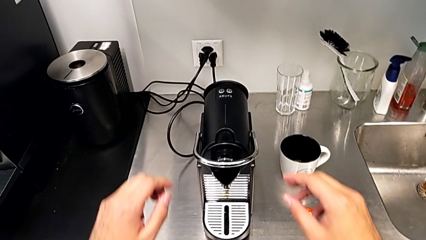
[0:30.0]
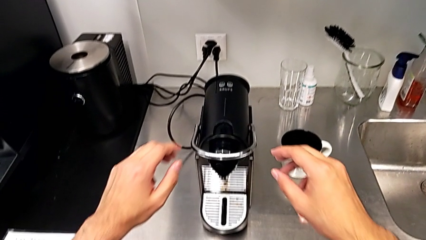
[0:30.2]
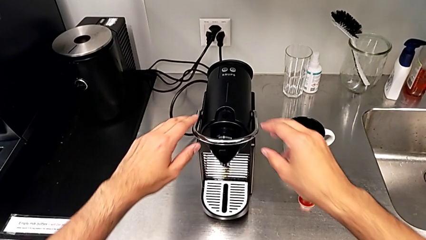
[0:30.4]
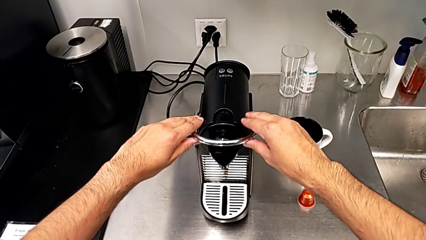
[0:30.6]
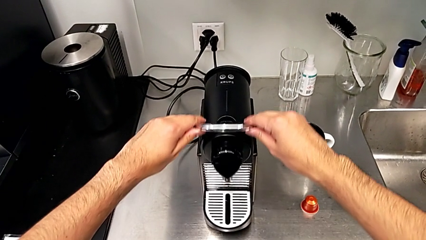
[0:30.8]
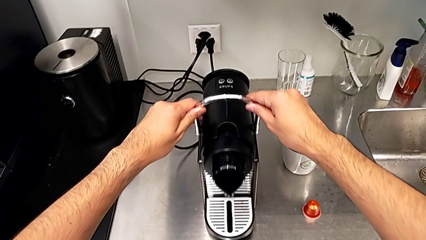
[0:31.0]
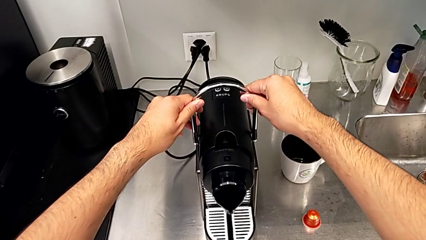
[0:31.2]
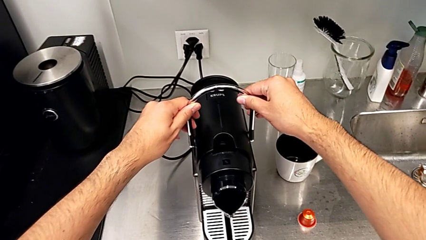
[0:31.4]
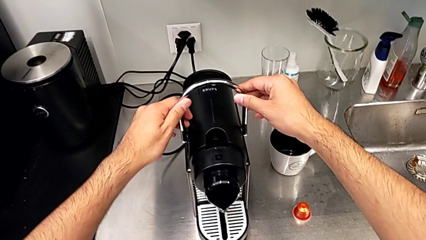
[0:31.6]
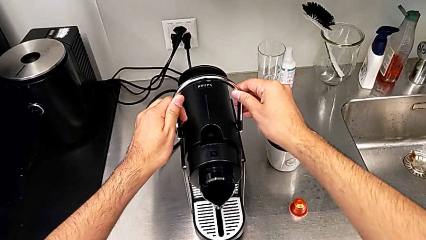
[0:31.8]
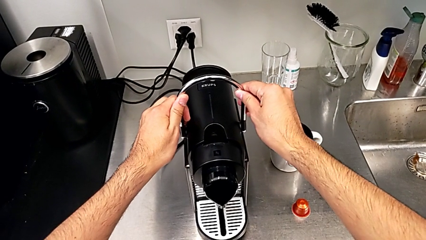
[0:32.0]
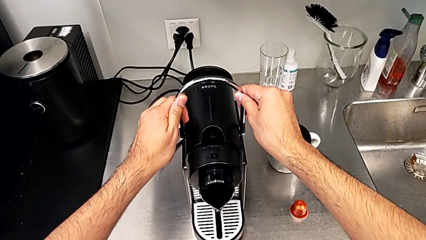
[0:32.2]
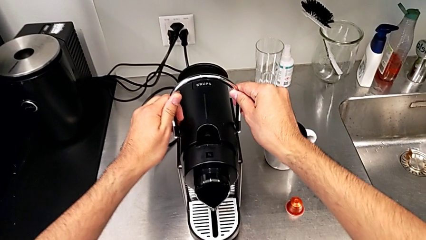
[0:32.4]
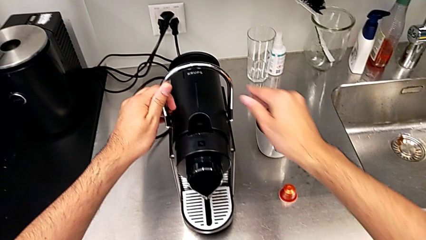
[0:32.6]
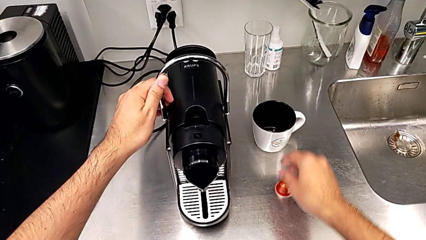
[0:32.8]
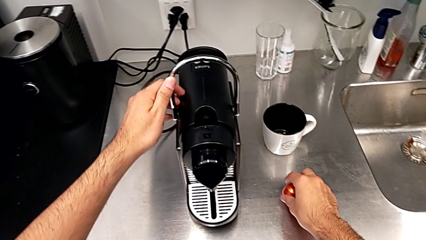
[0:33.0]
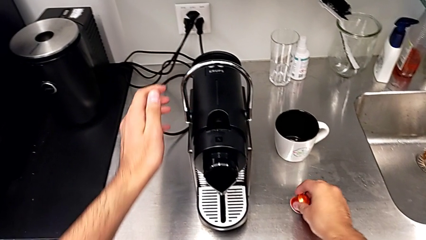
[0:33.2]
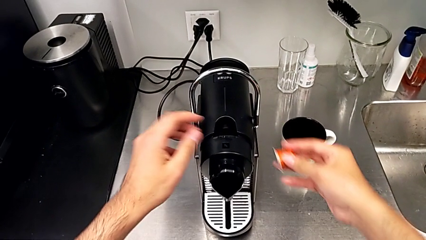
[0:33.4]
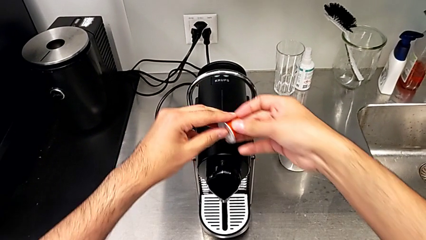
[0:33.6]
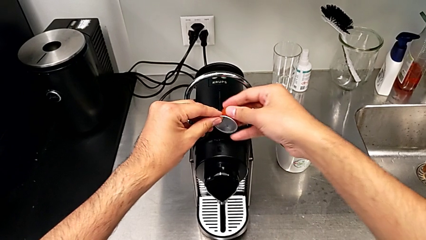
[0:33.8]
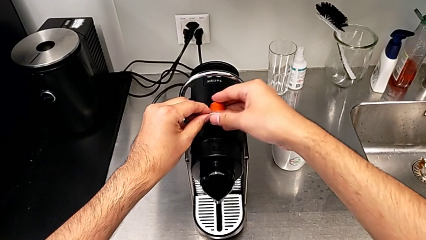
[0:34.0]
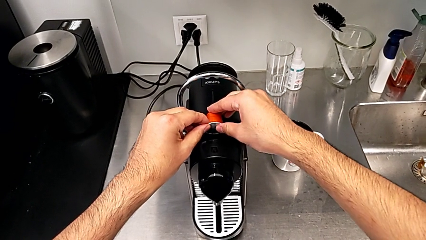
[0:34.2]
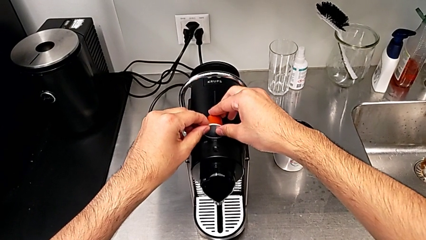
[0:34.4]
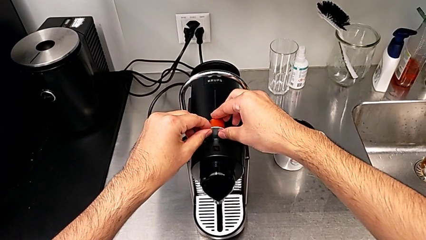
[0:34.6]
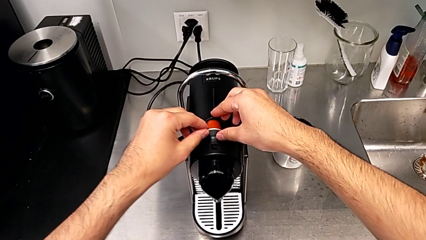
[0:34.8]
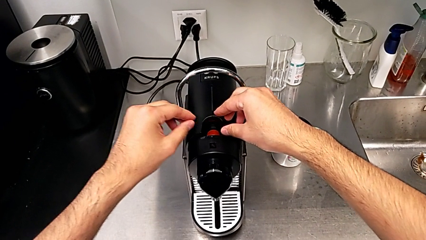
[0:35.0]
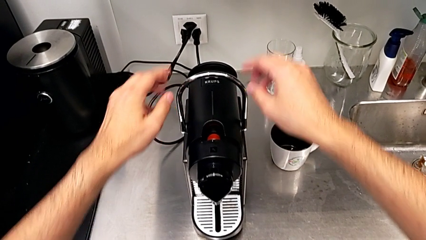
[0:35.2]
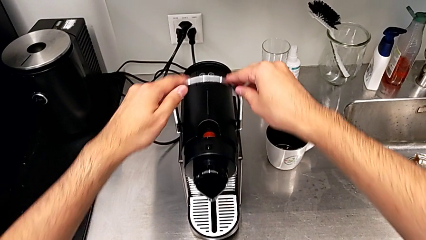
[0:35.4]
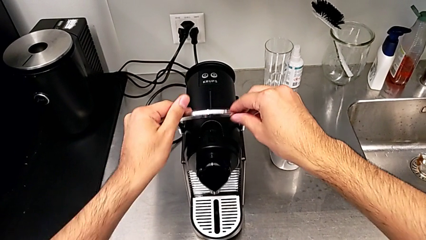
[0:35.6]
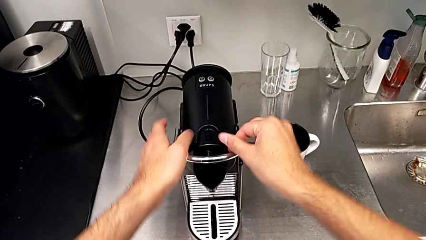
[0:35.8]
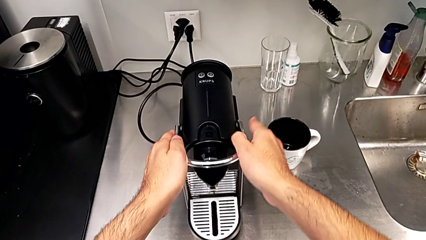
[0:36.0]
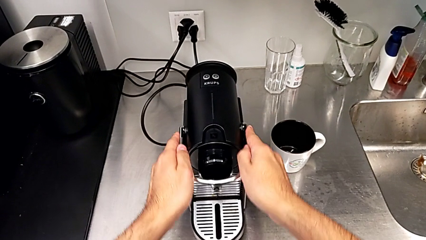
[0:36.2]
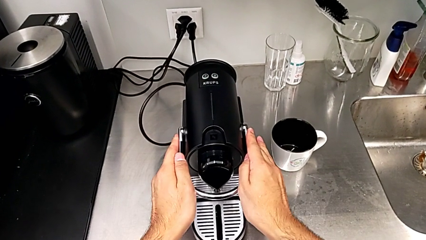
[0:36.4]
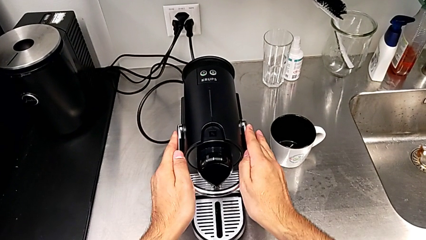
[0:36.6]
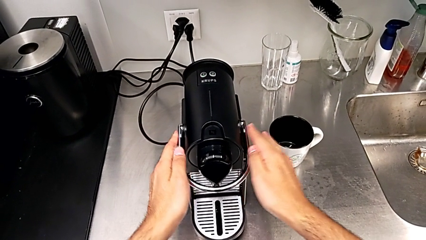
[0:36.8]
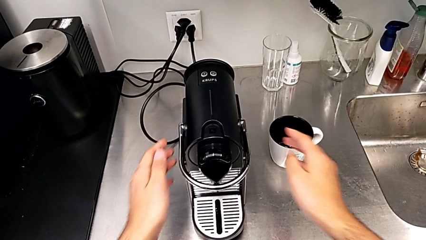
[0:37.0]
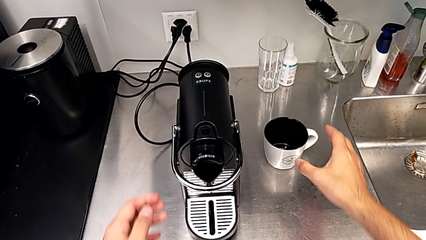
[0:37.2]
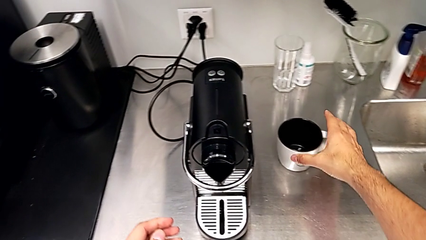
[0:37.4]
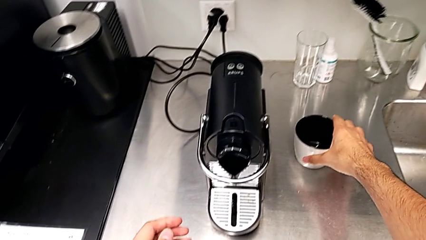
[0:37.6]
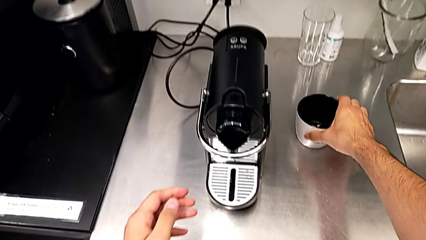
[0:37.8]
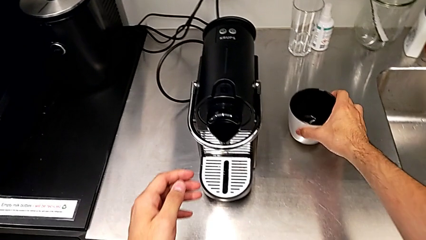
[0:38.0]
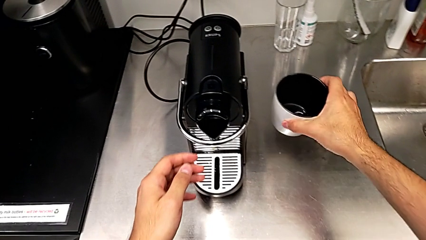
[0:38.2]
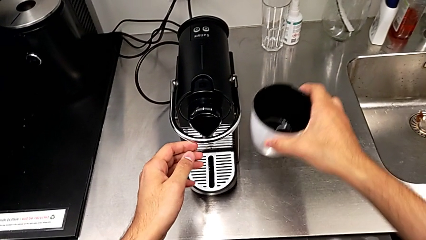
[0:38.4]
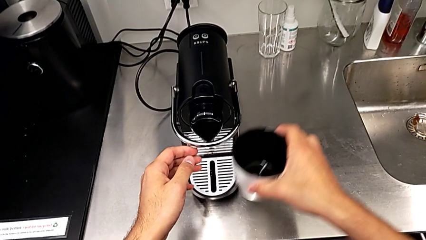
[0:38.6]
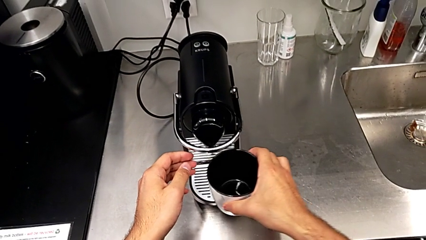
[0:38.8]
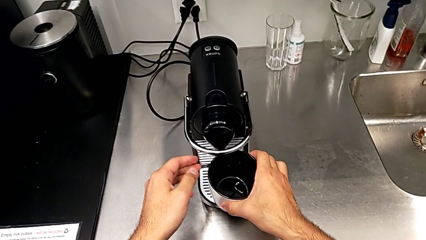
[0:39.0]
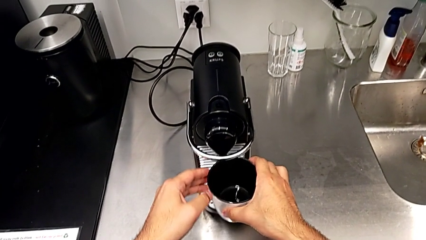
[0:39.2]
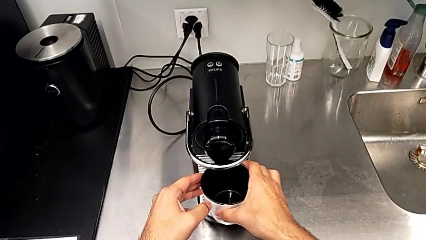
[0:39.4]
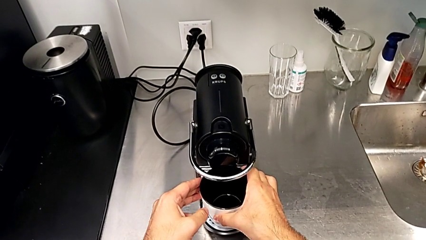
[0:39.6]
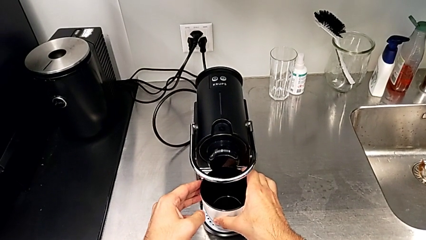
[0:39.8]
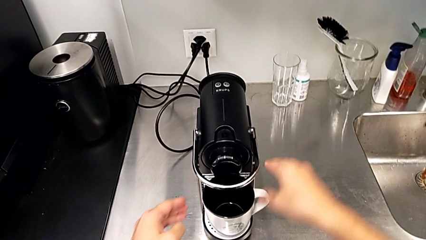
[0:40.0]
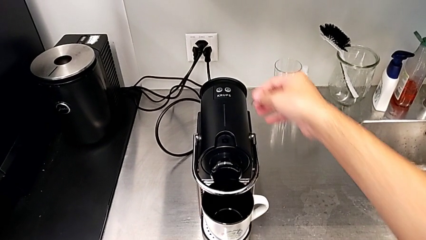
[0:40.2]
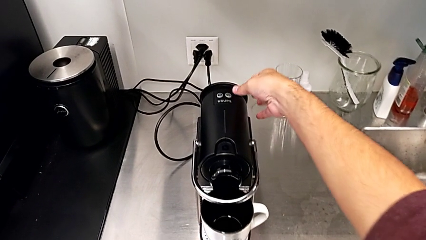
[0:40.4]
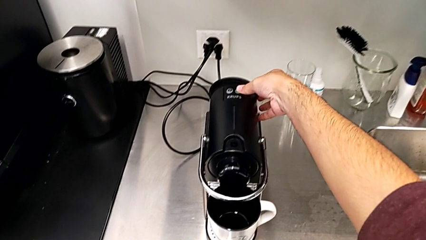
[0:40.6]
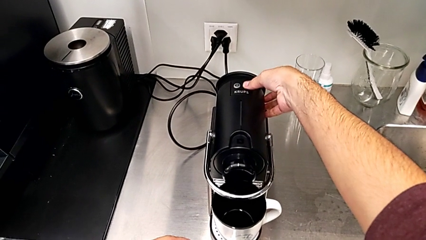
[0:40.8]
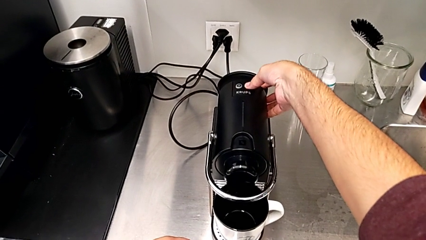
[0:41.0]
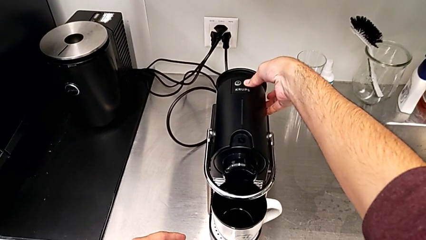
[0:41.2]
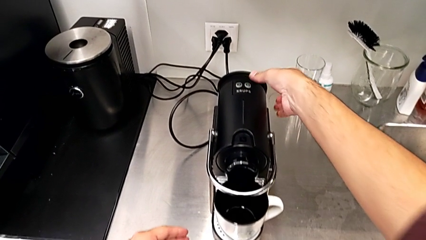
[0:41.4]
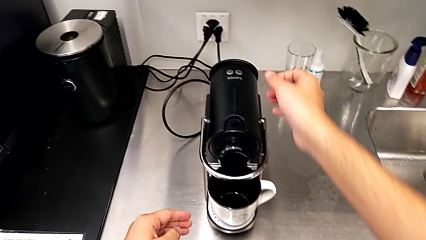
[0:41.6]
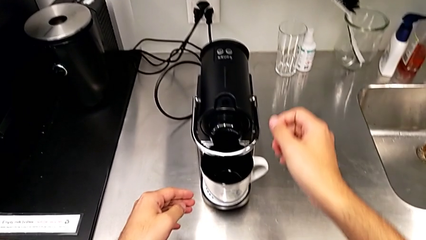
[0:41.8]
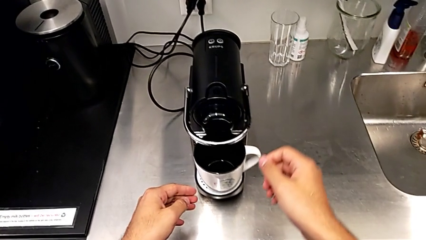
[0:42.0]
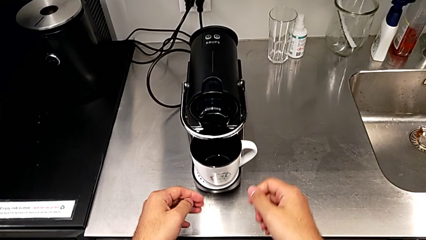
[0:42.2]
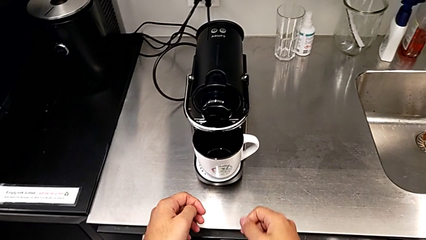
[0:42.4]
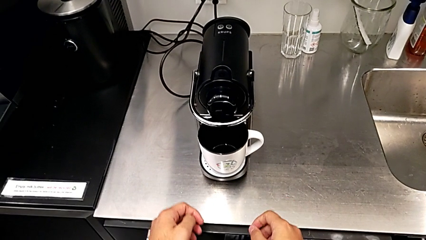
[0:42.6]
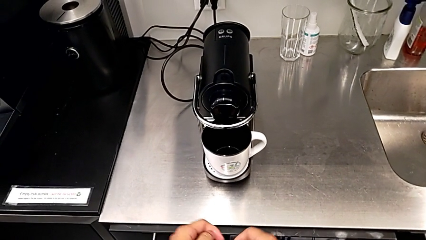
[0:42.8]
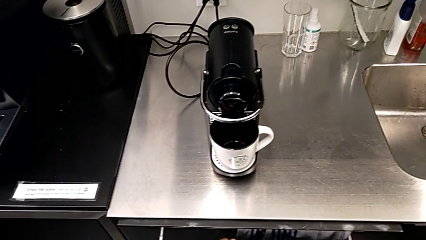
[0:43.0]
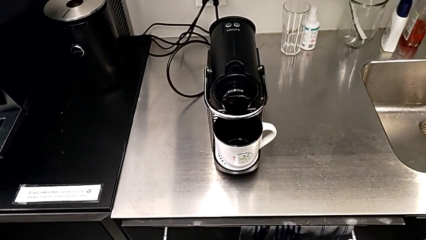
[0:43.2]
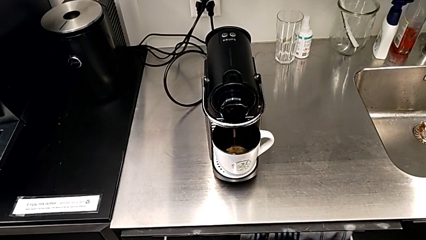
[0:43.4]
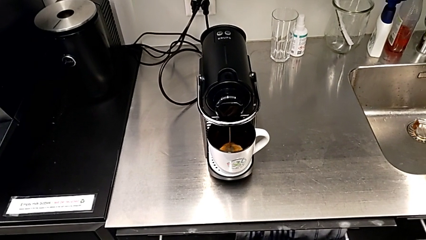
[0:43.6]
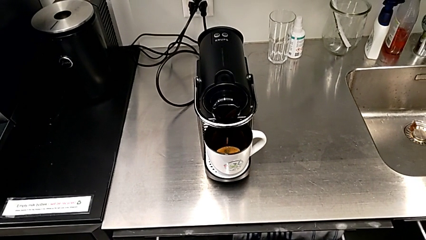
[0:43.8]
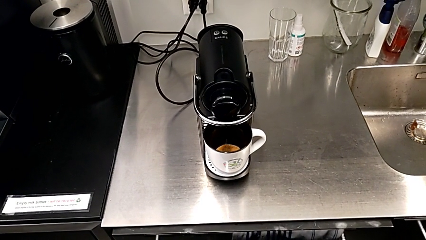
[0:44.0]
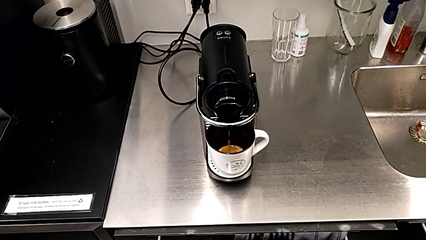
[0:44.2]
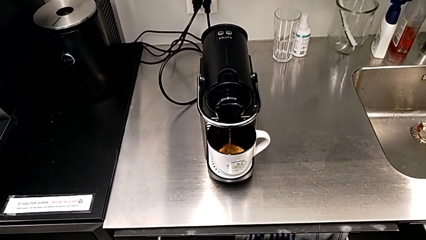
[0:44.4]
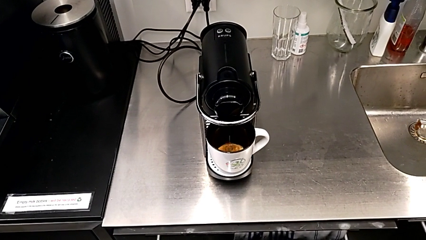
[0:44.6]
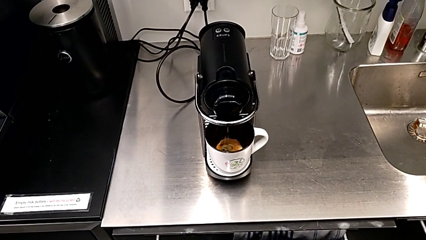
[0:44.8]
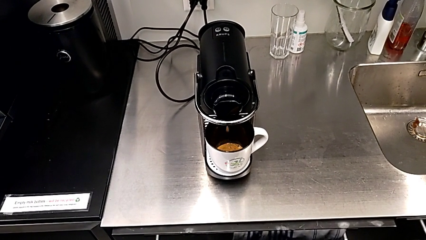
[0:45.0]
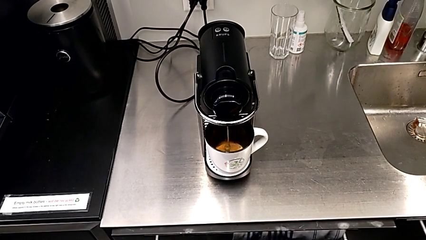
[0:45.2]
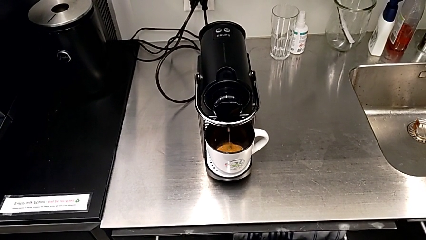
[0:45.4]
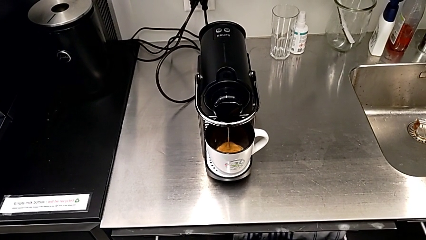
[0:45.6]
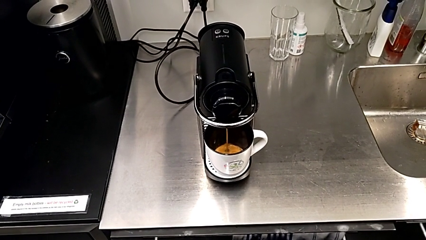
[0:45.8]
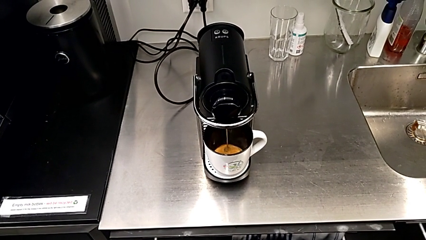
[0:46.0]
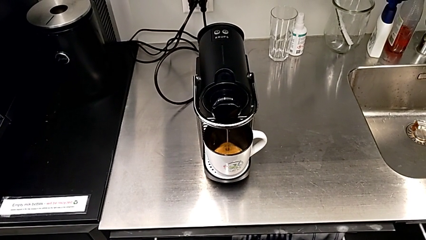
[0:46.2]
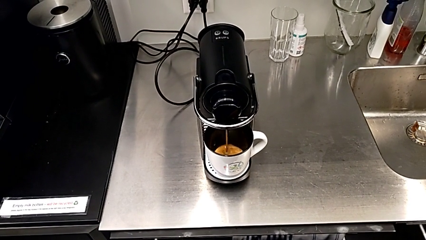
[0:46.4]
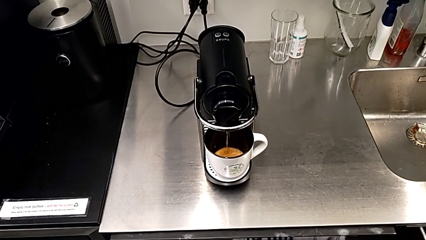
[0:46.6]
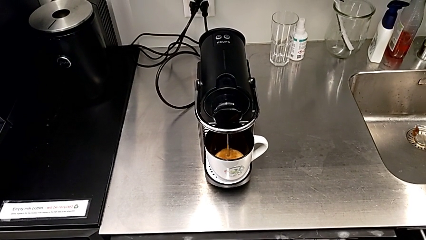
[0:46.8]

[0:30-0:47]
The camera wearer is making a cup of coffee. They pull the lever, grab the coffee capsule, place it, push the lever, grab the cup, lift it, place it, press the right button and begin to load the coffee capsule, all with the right hand.
